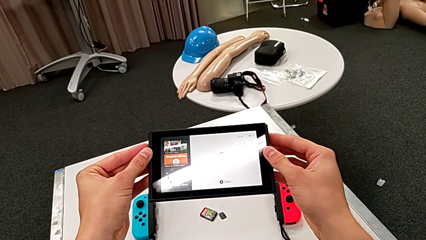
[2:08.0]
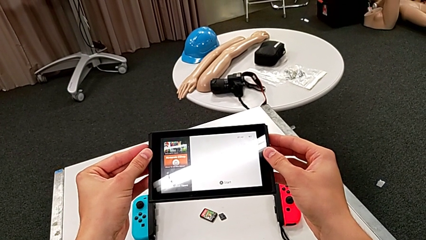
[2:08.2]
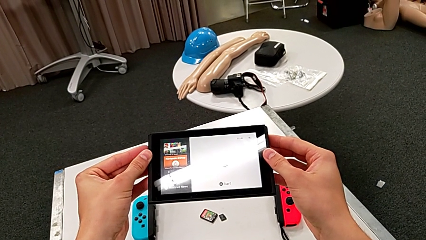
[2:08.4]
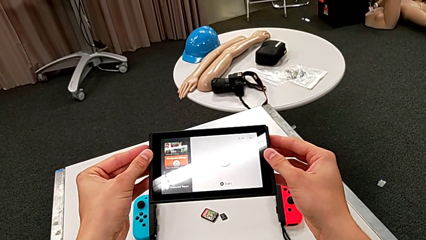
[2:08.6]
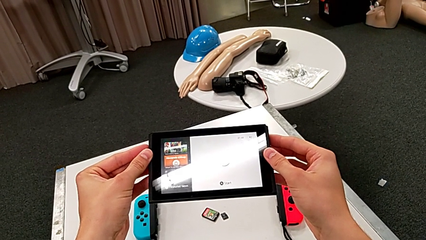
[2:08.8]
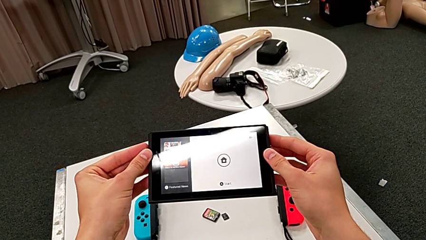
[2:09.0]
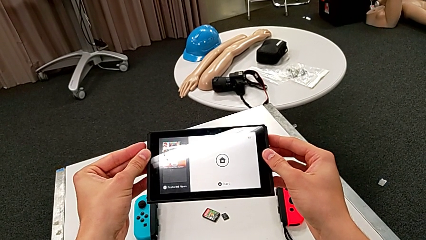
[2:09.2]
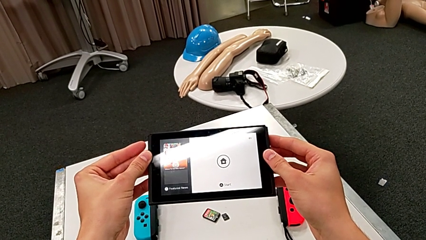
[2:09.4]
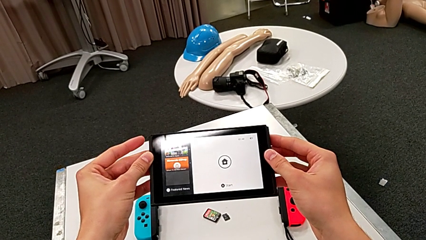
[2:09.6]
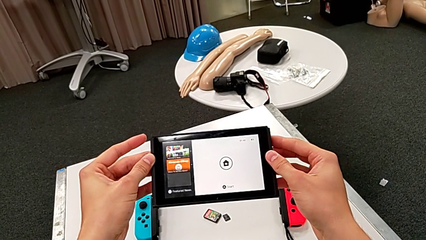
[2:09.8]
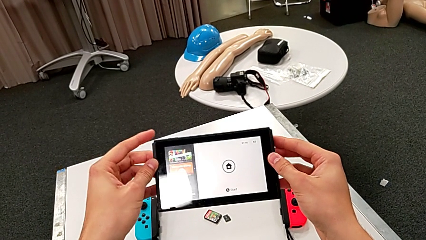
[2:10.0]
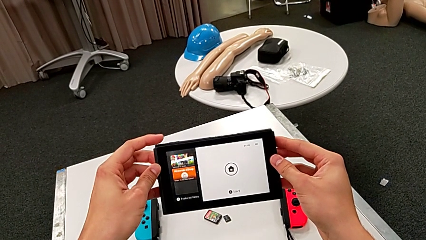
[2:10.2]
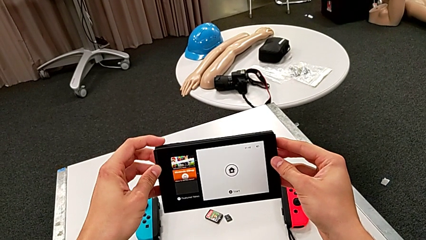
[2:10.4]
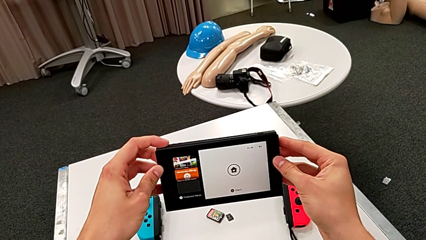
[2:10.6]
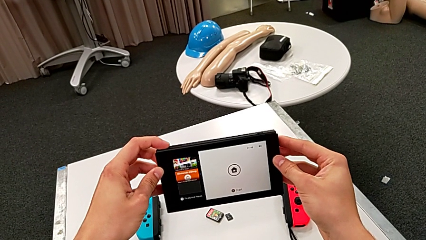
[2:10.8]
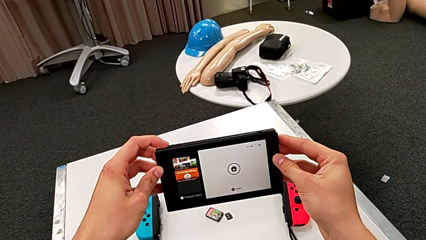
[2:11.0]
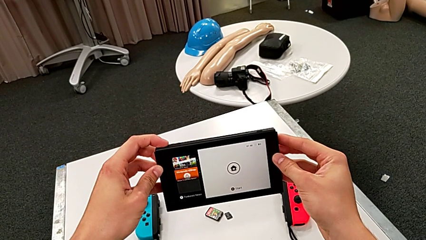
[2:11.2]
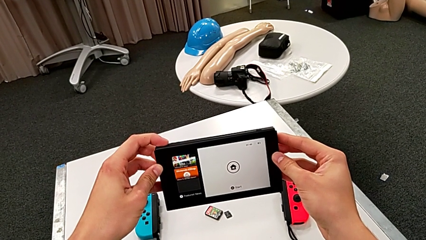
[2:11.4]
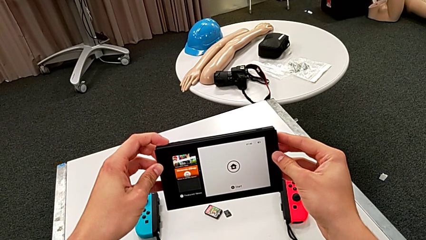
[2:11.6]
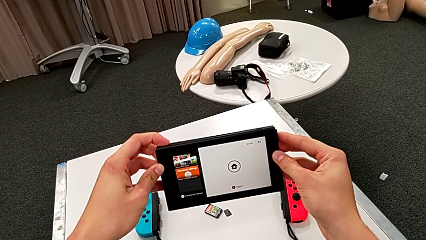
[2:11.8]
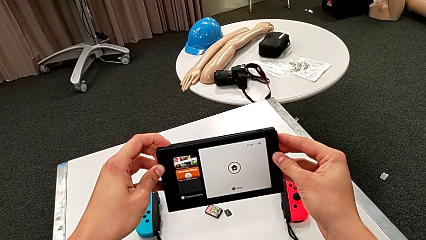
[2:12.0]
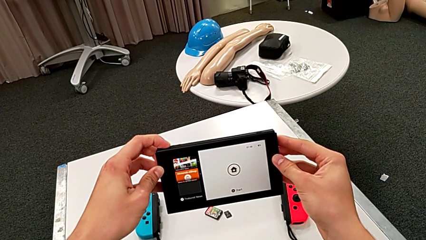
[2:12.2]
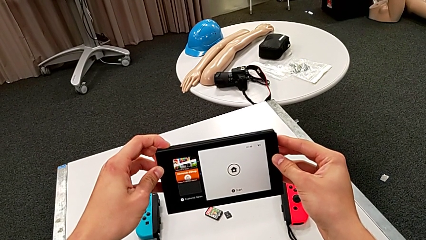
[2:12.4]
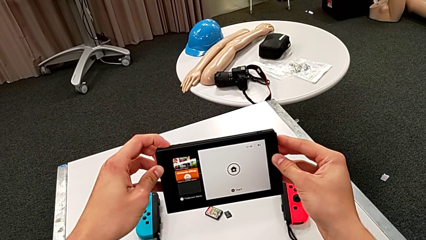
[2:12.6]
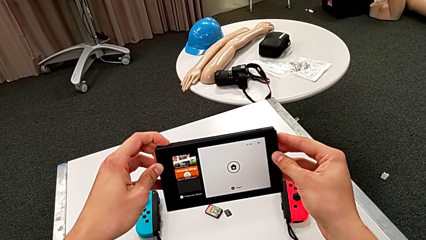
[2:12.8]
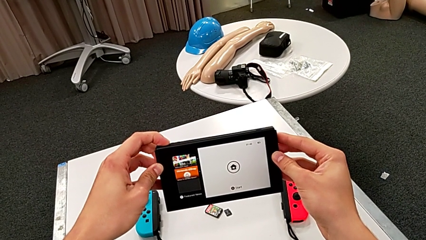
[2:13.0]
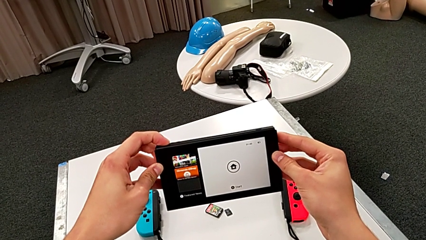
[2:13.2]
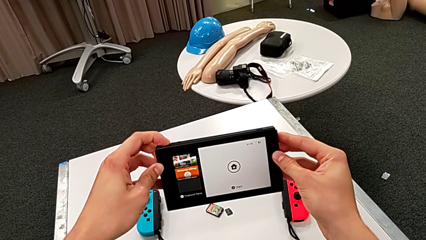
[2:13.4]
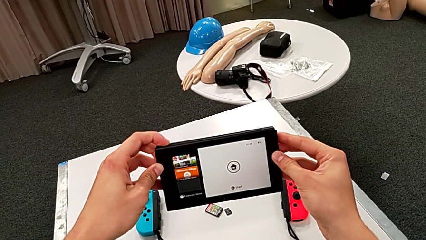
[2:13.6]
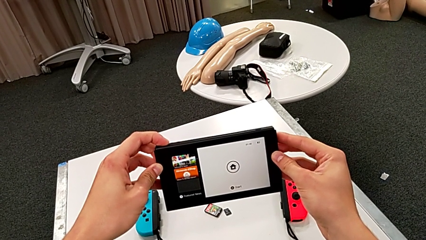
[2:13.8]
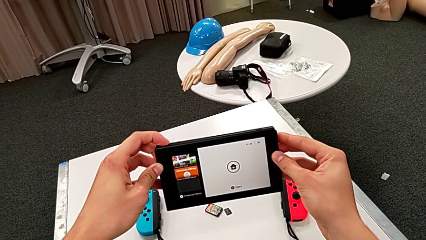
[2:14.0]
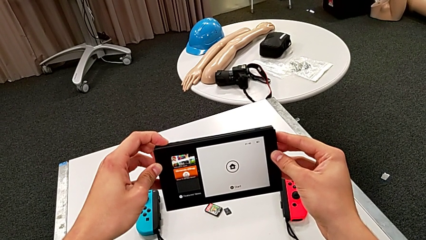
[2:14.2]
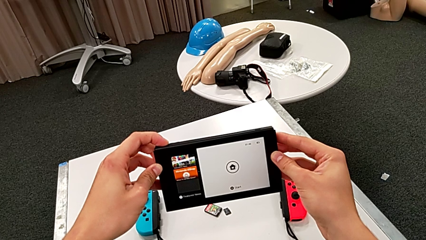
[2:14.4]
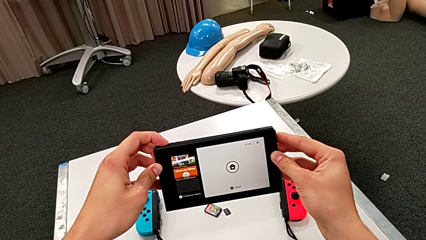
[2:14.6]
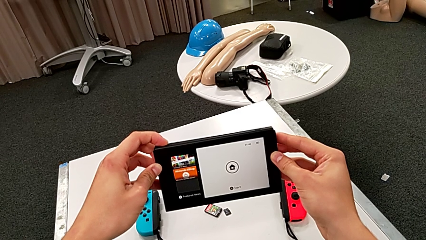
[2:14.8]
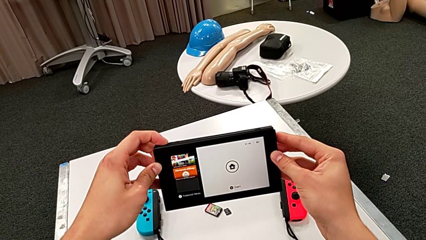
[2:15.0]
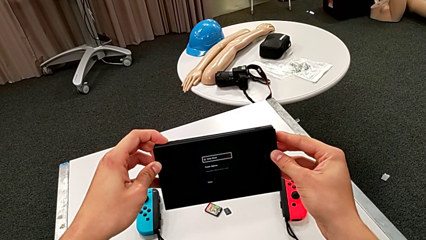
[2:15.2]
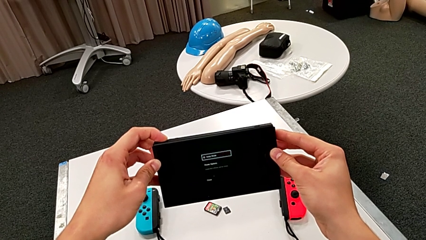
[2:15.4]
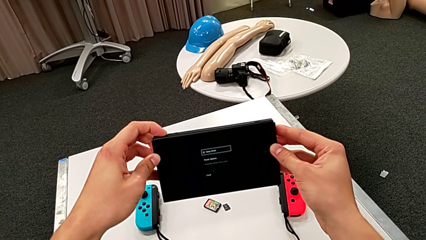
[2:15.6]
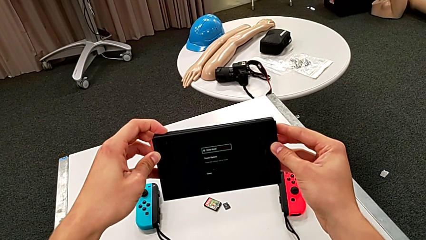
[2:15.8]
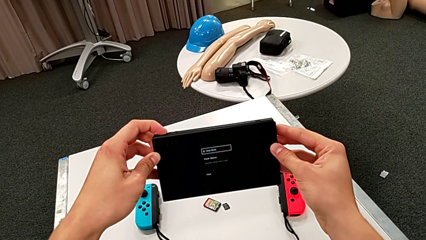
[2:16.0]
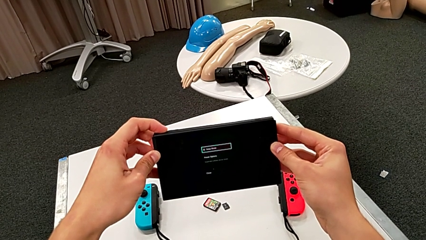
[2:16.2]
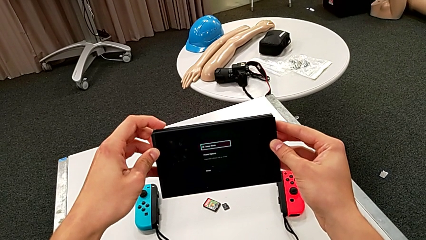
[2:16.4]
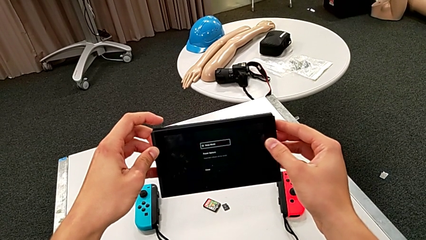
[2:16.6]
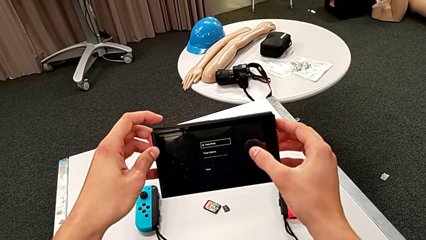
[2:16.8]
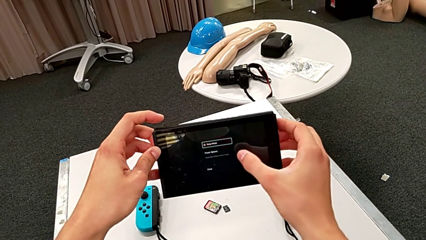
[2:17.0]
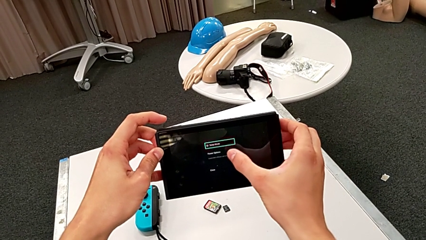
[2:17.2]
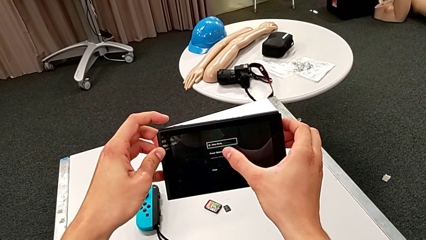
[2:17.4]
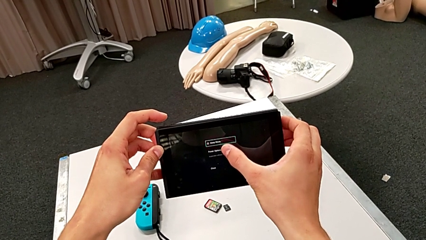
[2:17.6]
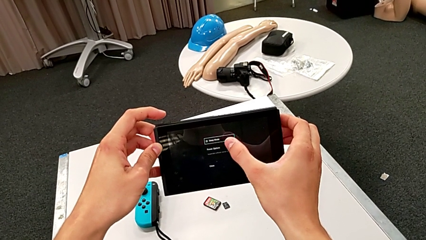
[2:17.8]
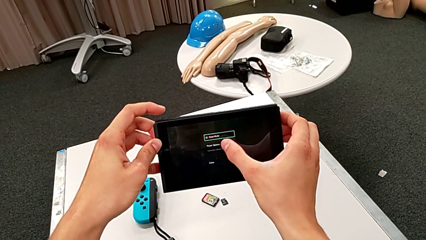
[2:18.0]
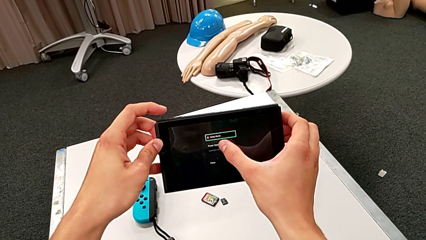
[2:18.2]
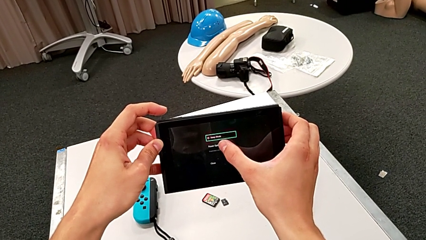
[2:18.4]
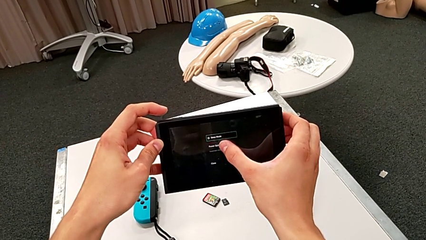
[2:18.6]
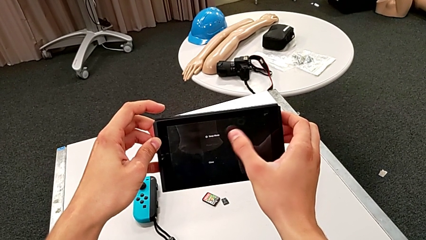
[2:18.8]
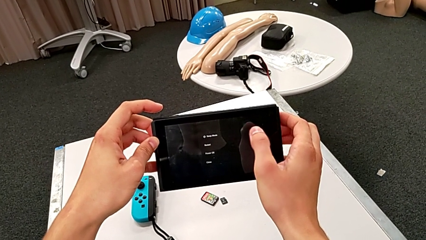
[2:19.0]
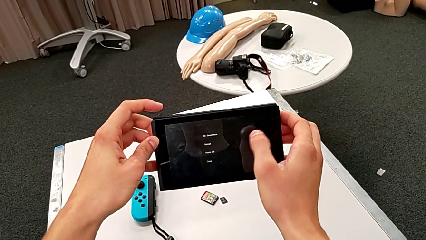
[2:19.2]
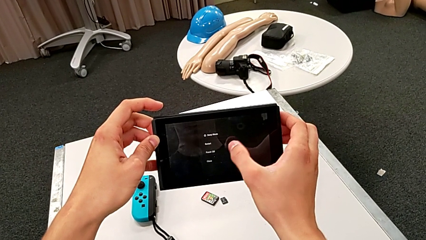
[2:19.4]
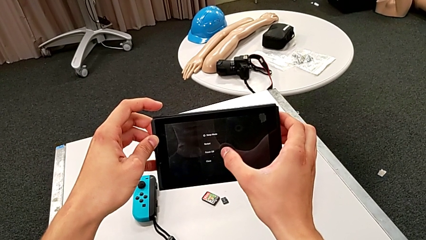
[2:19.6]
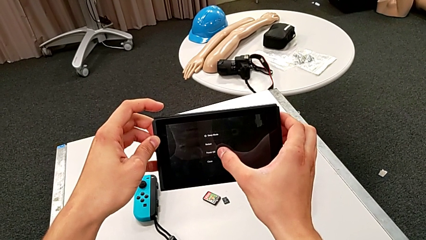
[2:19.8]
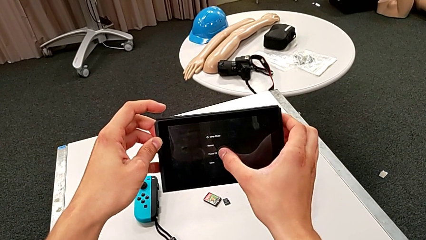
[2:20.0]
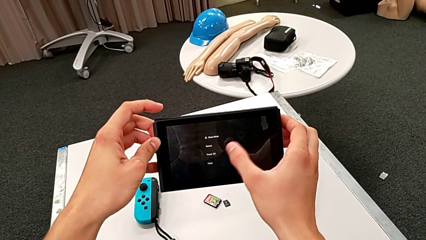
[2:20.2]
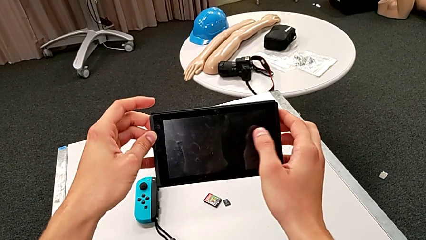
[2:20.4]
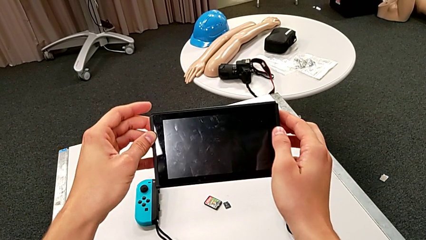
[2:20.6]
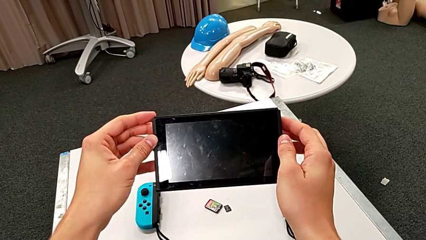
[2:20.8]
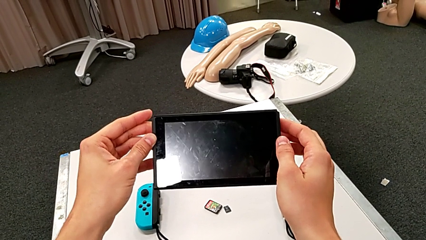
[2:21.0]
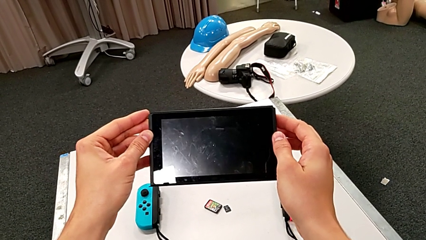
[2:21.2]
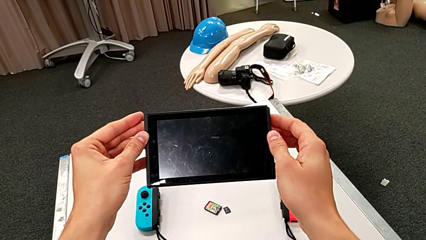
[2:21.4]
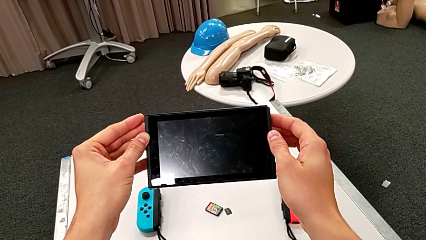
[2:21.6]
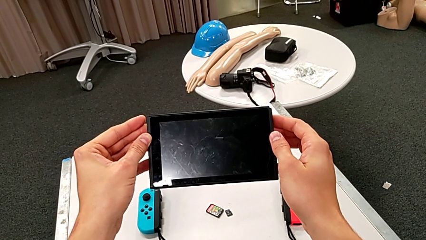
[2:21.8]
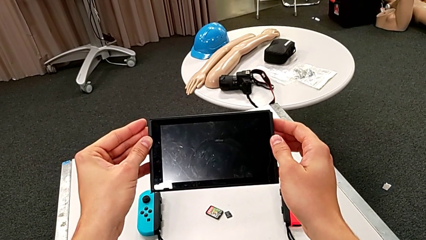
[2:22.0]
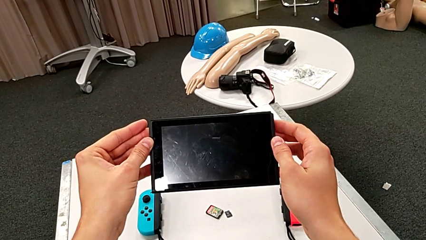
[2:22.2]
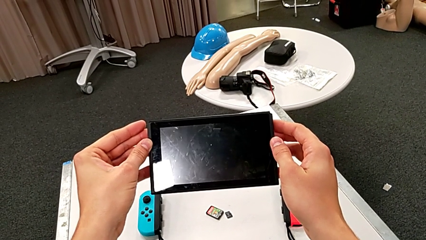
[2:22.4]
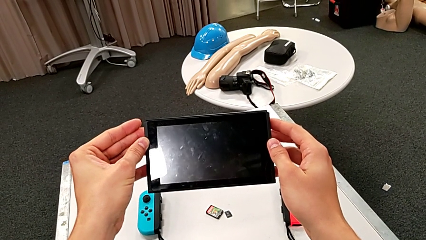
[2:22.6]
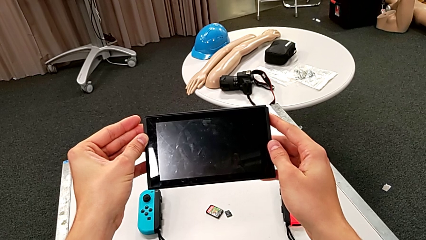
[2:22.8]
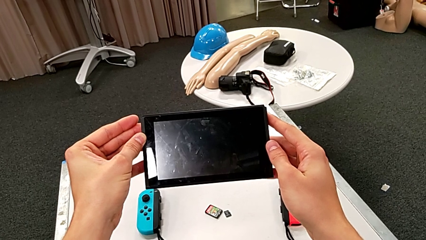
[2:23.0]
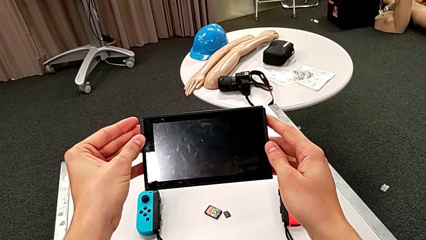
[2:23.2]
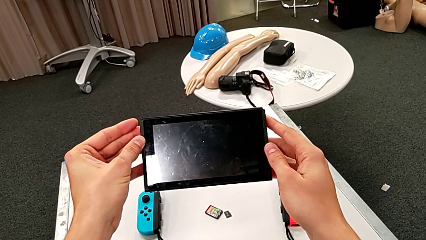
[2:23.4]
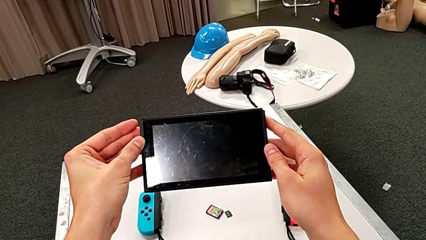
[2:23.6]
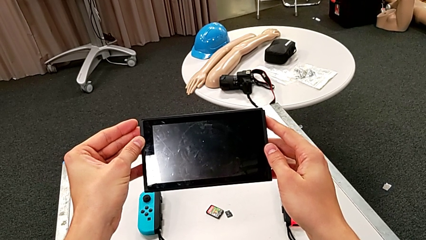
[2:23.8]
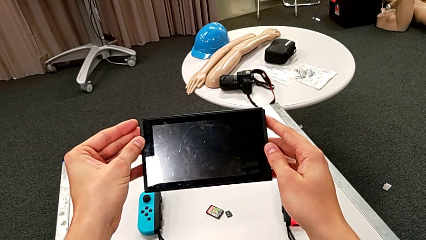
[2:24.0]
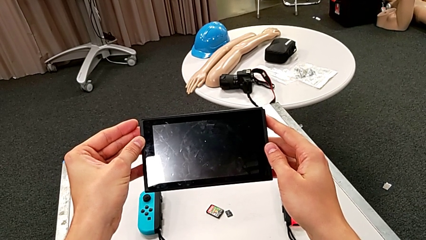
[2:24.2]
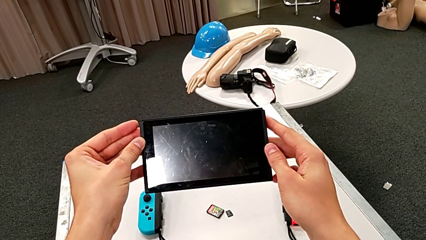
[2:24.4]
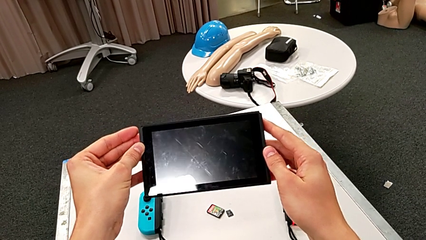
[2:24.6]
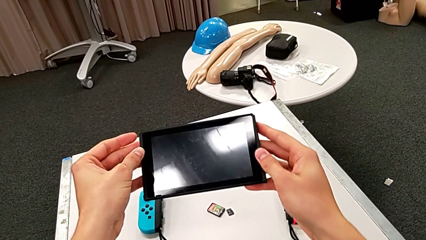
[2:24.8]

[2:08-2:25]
The camera wearer turns off the Nintendo Switch. They press the button and touch the Nintendo Switch.
